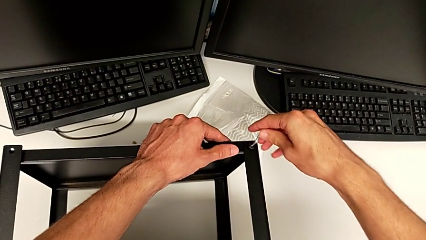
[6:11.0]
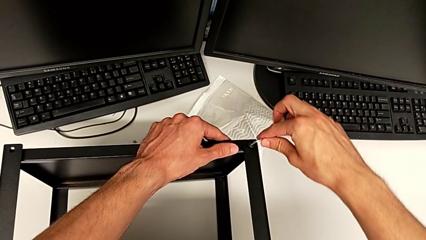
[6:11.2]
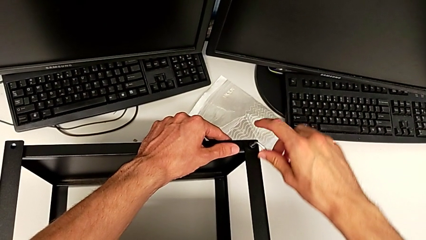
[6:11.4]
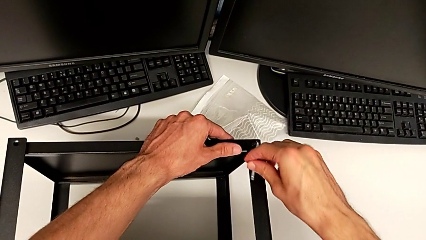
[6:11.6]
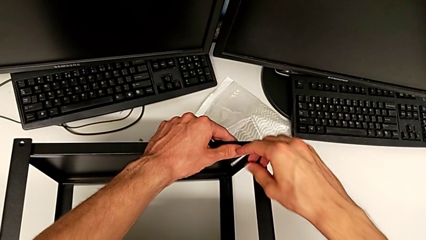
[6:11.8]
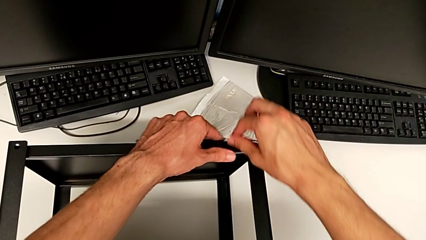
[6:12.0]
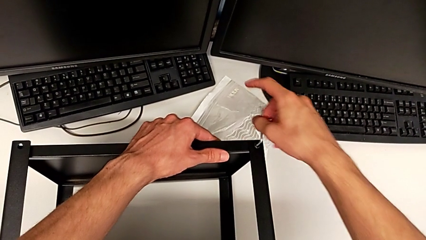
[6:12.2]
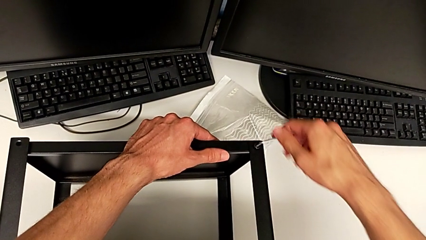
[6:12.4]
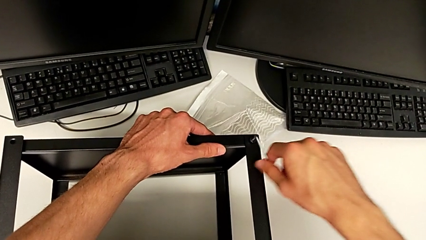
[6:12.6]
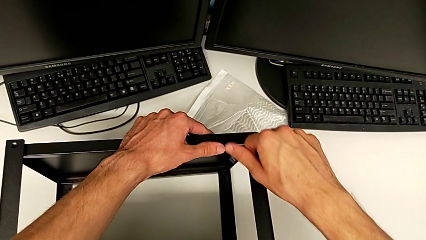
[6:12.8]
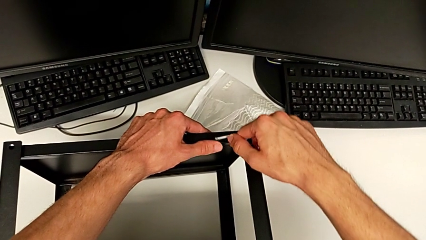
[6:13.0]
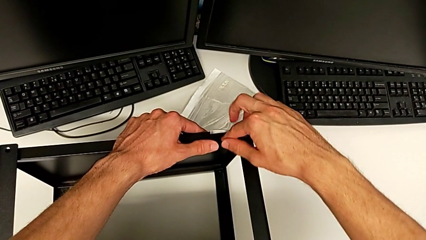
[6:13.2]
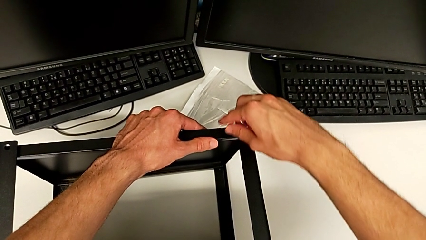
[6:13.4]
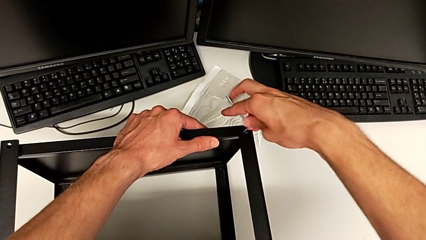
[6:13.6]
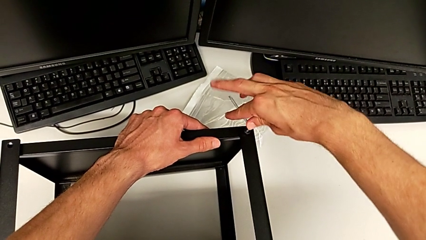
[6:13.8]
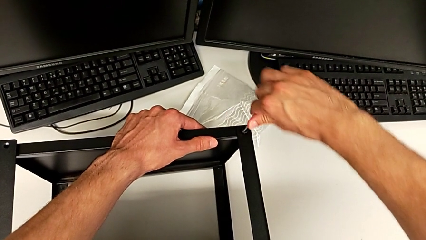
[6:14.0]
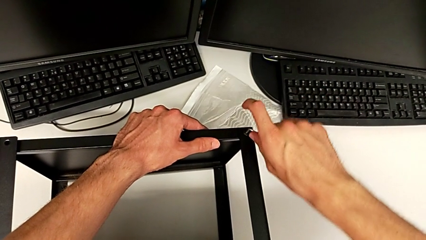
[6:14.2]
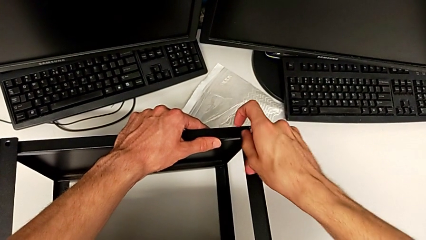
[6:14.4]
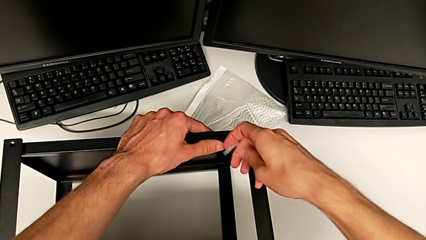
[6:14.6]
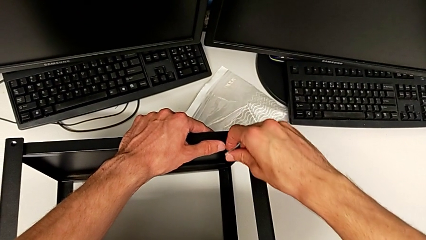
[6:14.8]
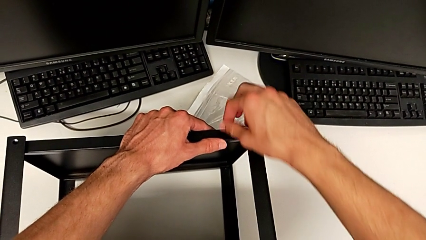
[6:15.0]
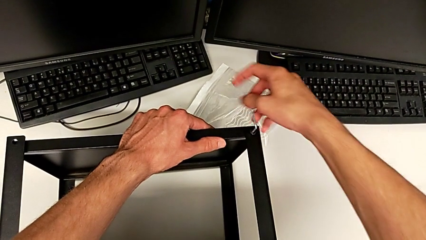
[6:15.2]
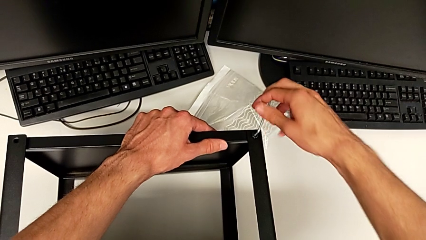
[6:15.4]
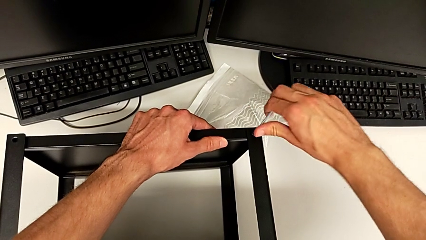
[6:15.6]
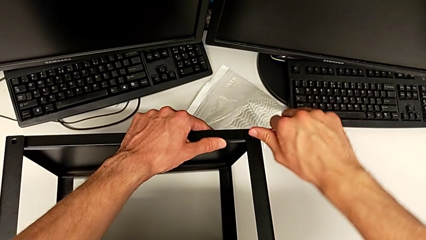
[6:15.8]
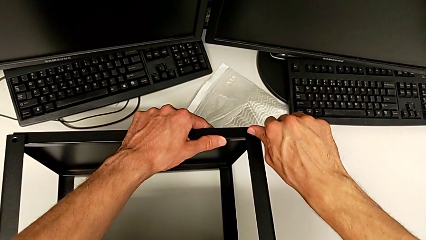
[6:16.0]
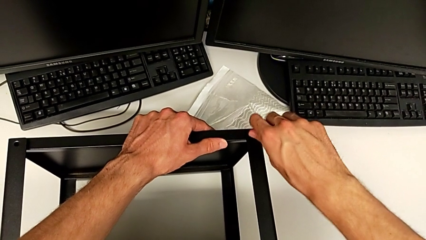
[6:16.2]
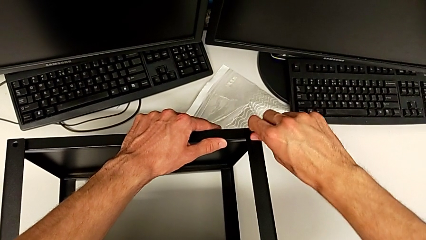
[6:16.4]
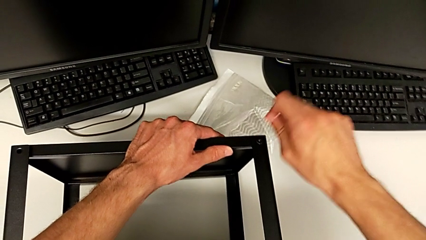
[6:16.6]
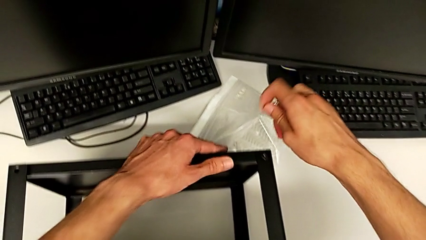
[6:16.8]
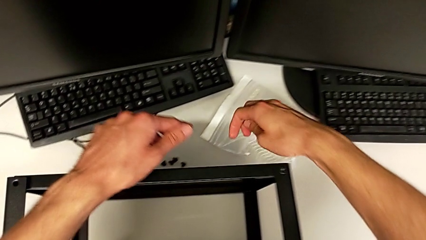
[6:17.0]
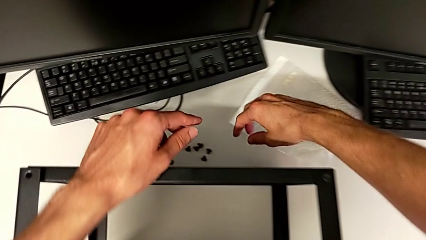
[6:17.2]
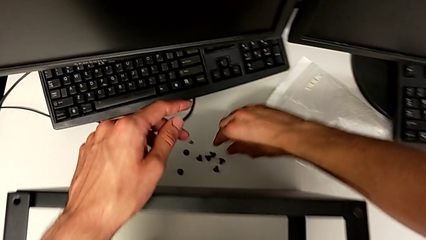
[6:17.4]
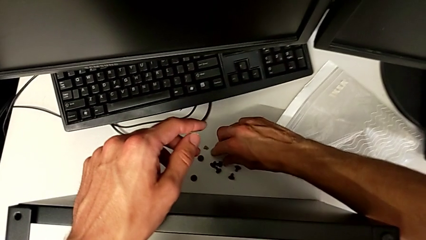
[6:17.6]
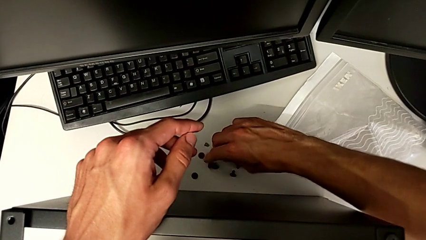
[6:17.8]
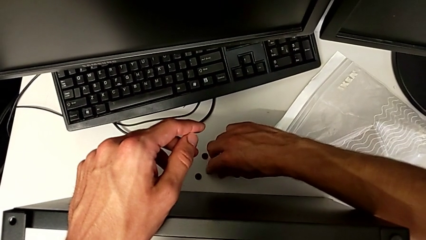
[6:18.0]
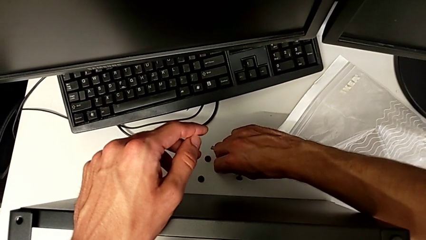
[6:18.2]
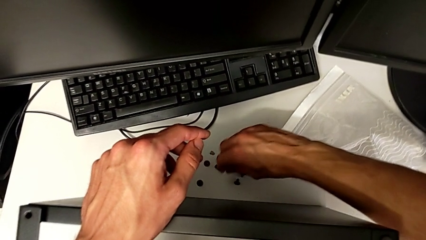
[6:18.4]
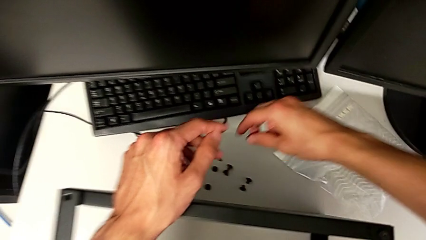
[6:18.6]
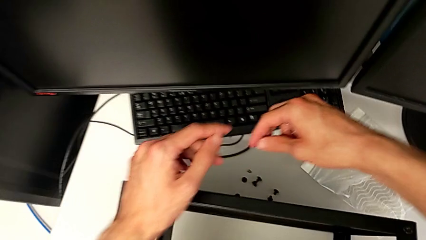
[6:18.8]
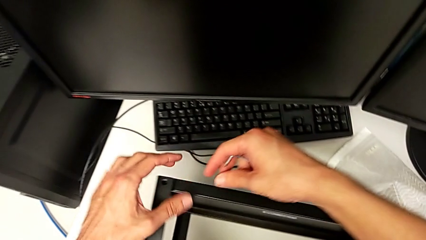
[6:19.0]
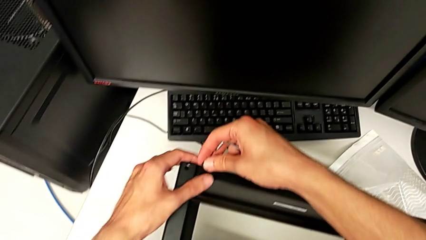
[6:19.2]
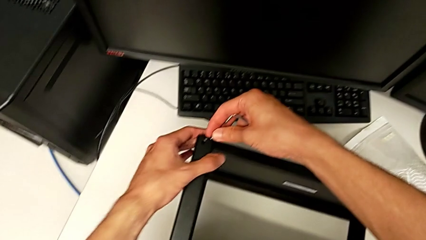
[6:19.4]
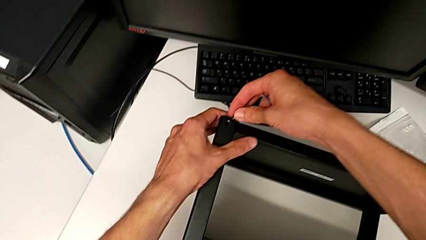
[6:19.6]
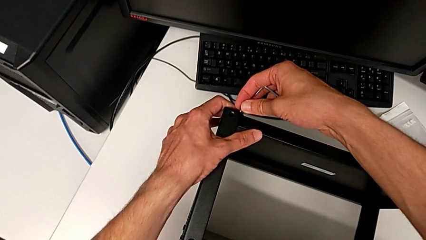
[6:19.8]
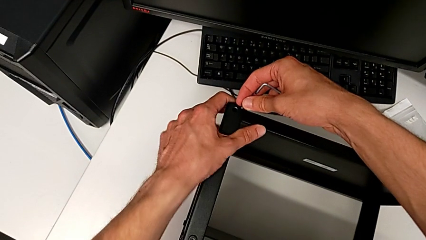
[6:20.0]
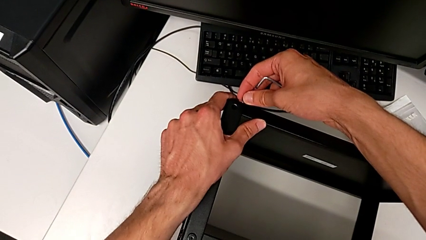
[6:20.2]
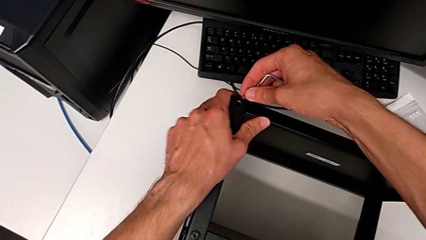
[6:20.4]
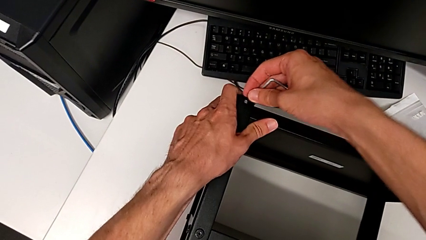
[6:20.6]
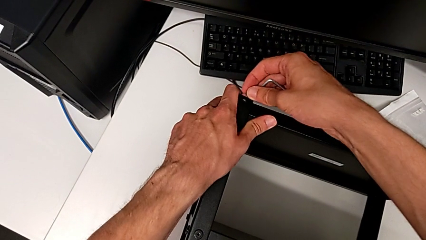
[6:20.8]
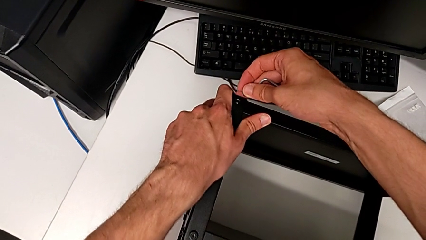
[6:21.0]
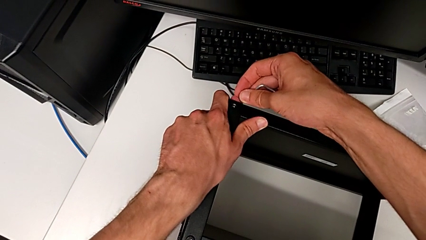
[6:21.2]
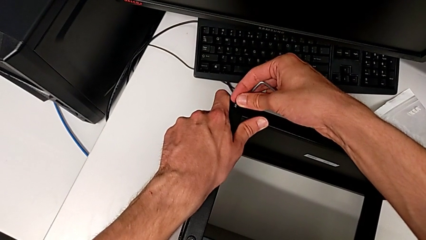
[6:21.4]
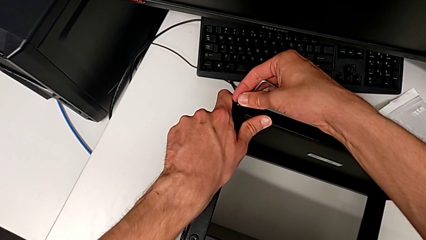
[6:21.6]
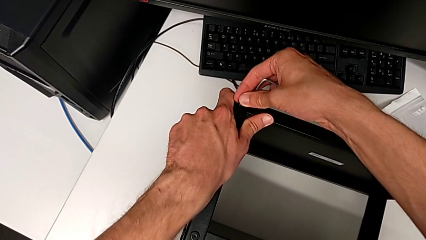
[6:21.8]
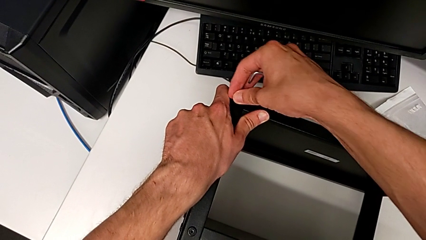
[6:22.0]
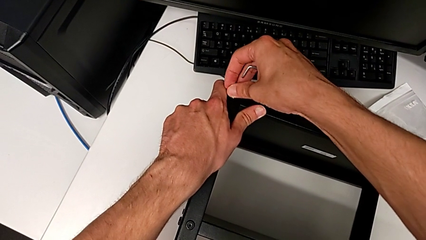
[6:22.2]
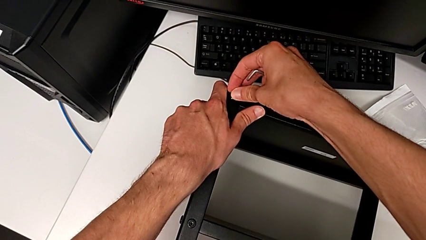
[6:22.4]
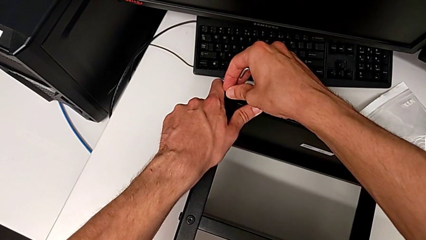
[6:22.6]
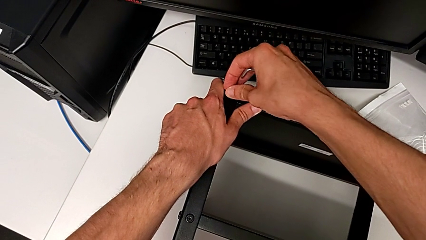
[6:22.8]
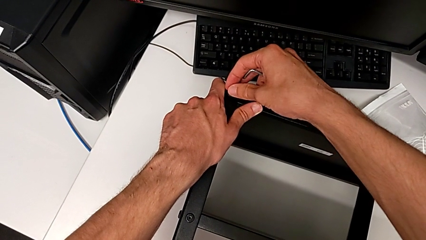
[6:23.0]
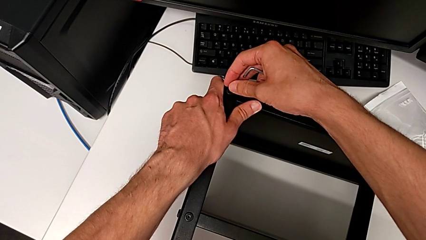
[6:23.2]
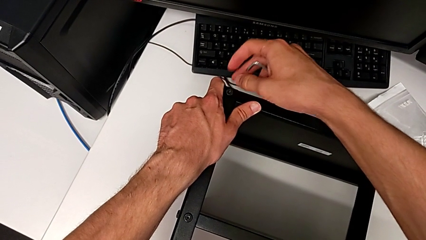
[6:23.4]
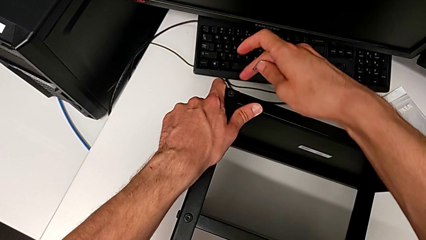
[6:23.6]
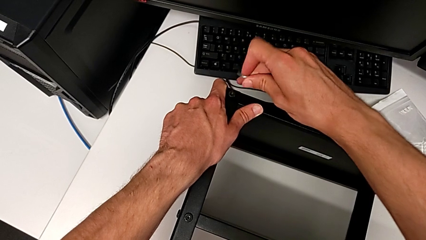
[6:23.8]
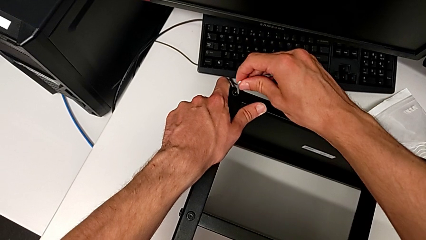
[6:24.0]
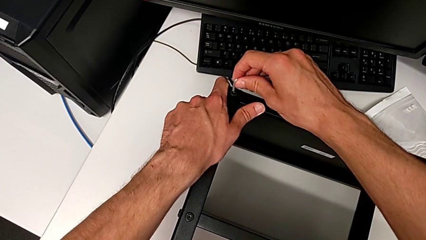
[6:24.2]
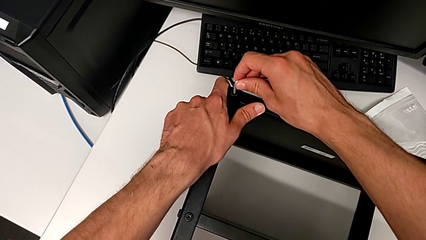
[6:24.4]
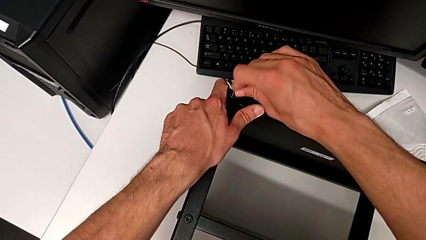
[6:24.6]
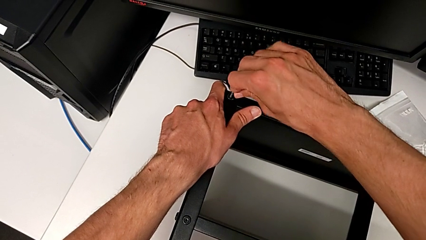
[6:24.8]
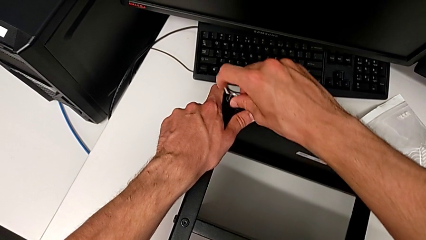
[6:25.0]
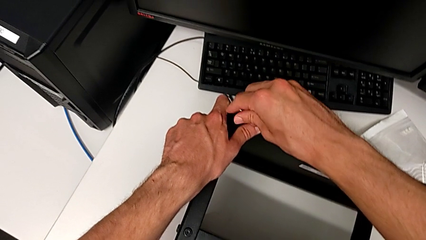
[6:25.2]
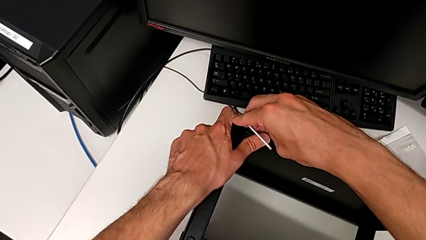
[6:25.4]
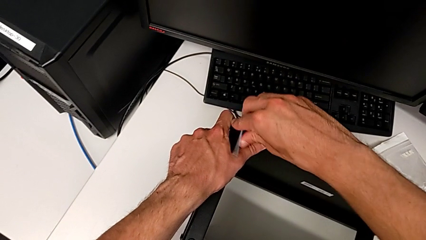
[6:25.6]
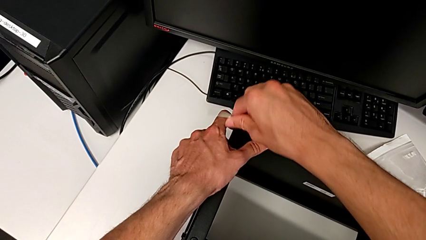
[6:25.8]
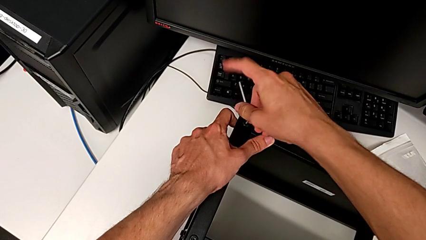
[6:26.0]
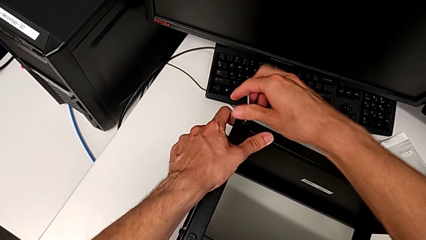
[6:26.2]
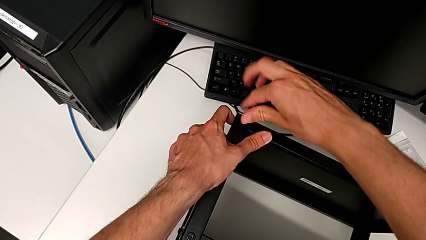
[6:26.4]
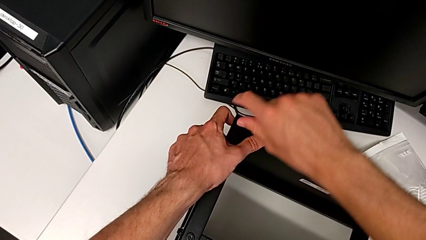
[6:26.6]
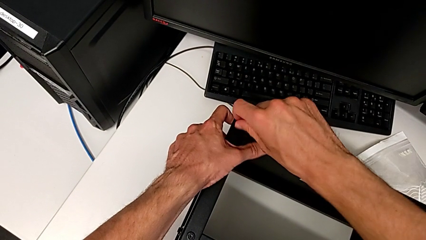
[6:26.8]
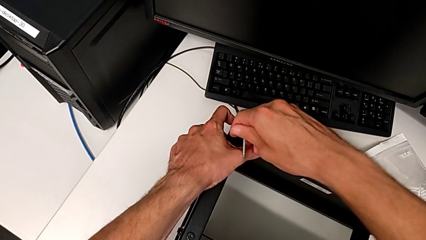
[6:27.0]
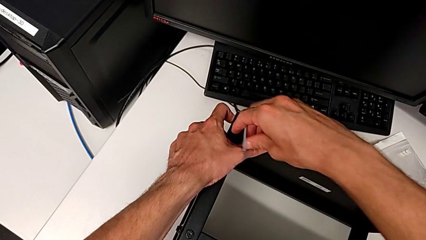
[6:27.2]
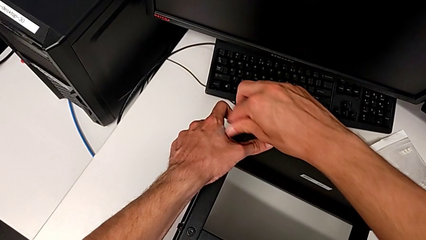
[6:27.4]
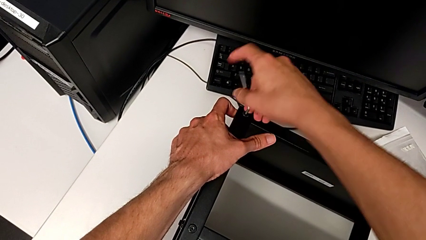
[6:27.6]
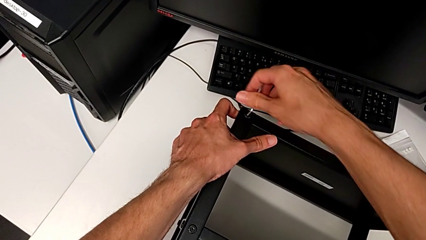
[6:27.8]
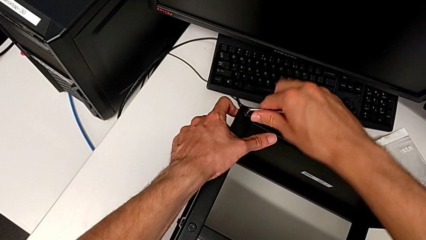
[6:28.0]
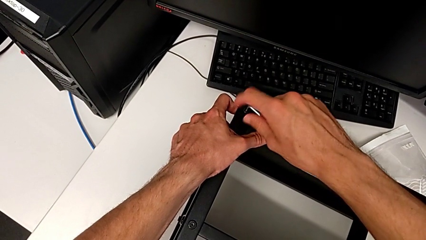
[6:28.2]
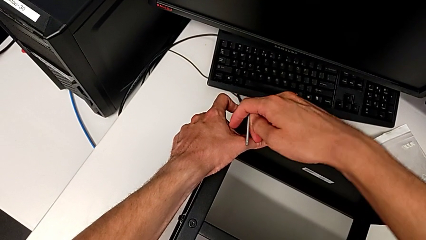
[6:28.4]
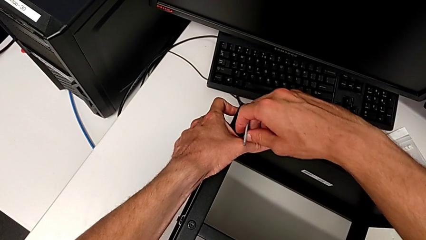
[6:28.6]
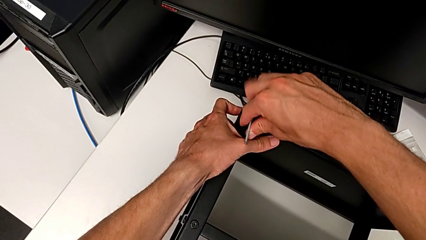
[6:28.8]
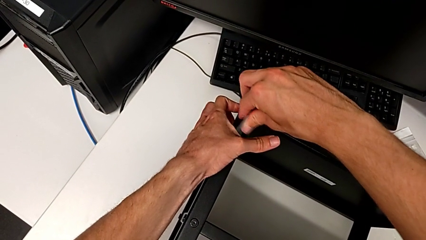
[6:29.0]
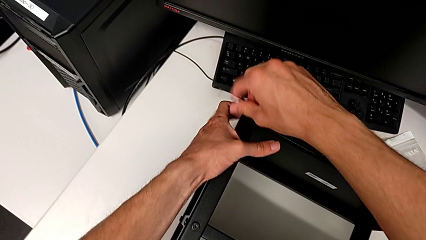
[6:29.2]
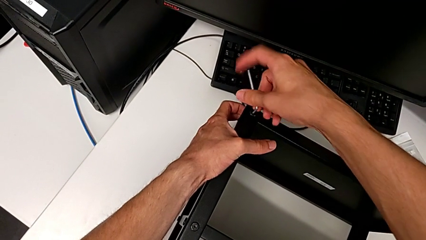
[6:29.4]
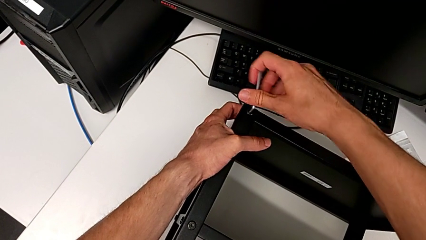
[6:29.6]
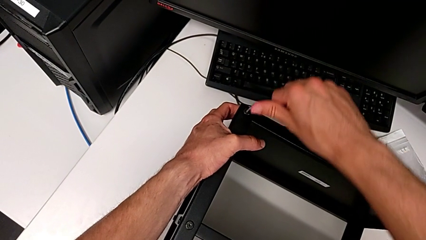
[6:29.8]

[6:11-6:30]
The camera wearer is assembling the top tray. They keep screwing the hex socket head, withdraw the Allen wrench, grab the hex socket head, align the tray, insert the hex socket head, insert the Allen wrench and begin to screw the hex socket head.
